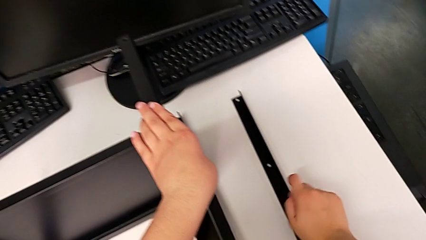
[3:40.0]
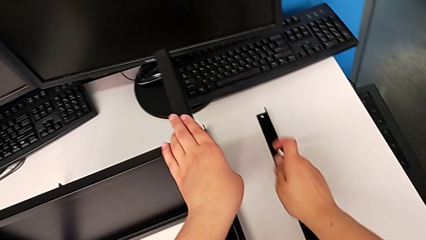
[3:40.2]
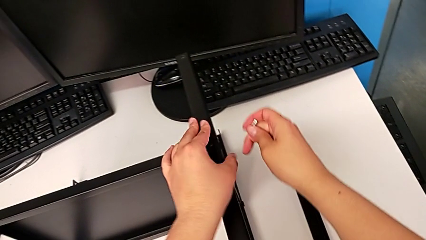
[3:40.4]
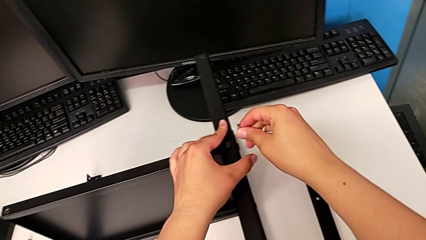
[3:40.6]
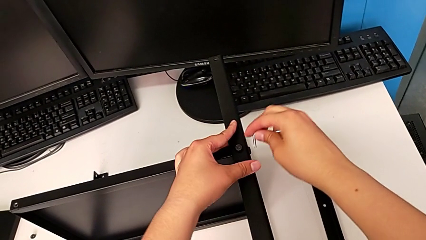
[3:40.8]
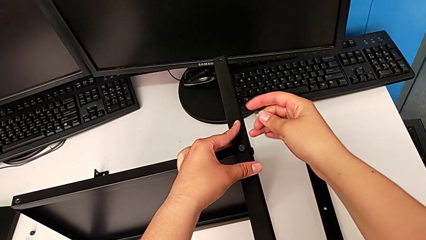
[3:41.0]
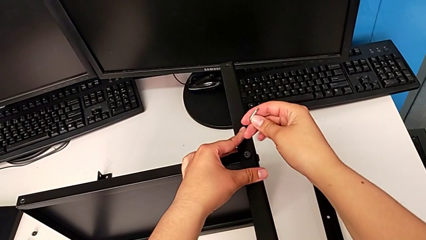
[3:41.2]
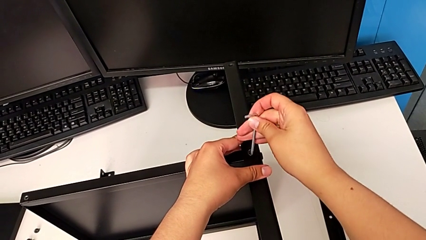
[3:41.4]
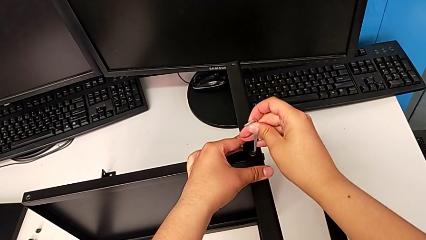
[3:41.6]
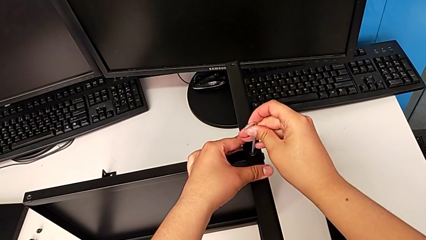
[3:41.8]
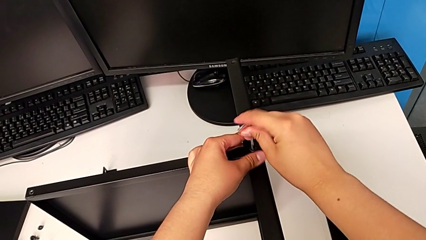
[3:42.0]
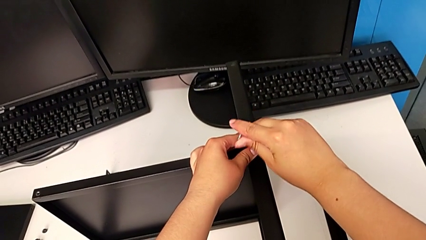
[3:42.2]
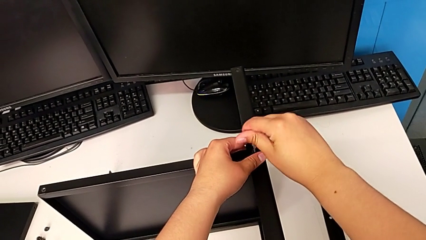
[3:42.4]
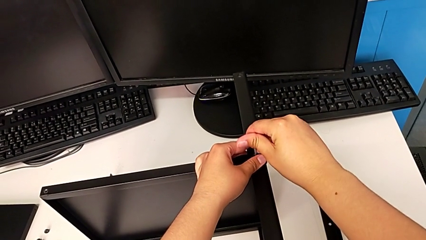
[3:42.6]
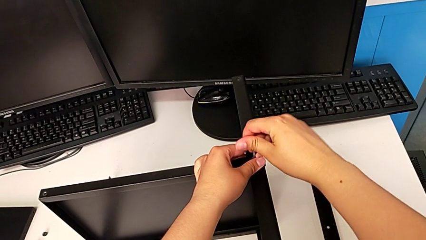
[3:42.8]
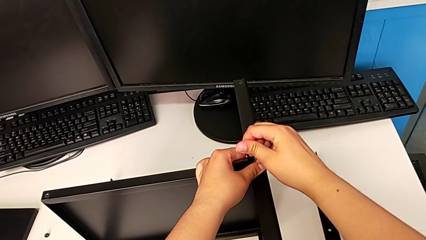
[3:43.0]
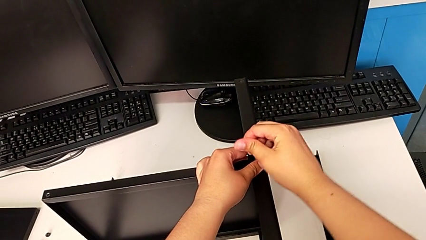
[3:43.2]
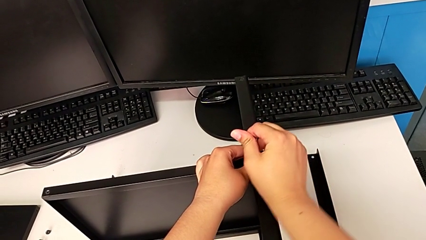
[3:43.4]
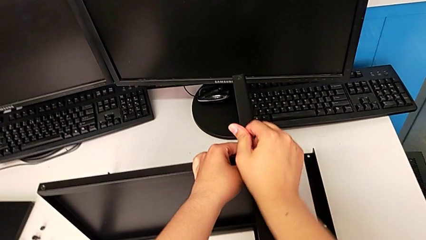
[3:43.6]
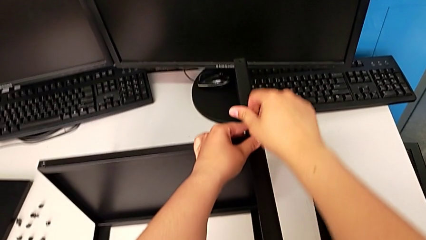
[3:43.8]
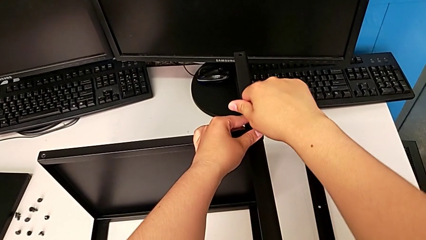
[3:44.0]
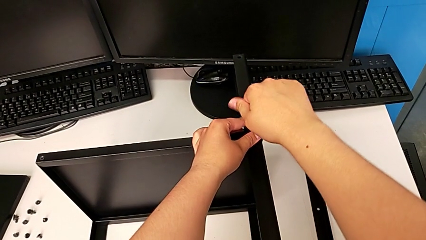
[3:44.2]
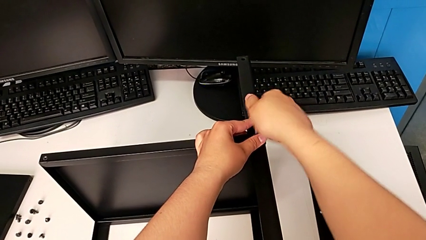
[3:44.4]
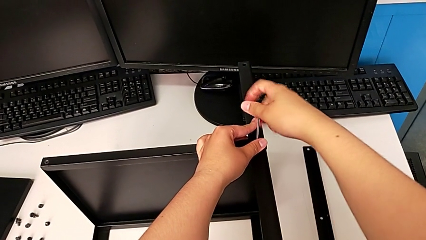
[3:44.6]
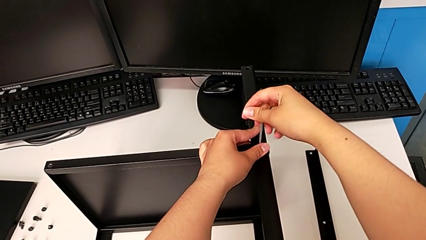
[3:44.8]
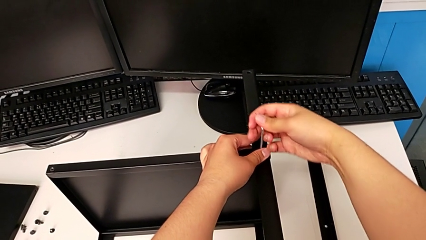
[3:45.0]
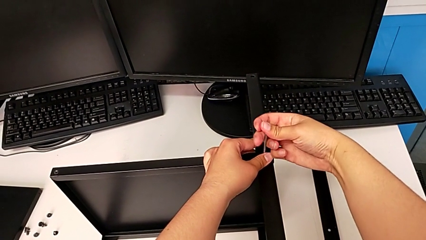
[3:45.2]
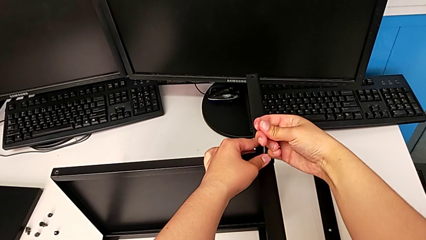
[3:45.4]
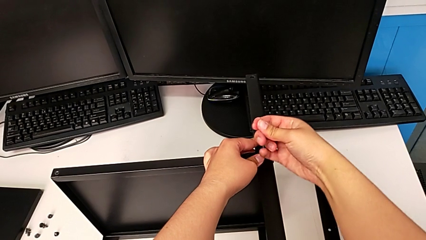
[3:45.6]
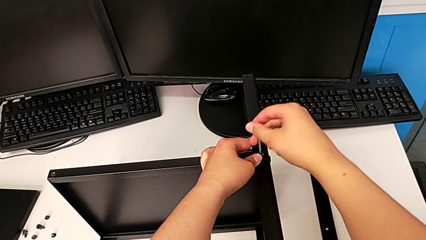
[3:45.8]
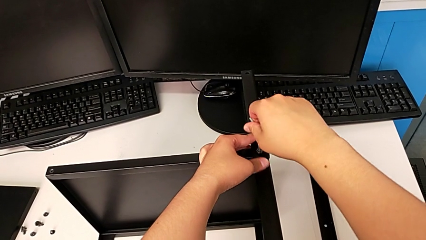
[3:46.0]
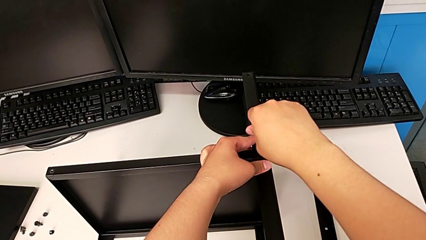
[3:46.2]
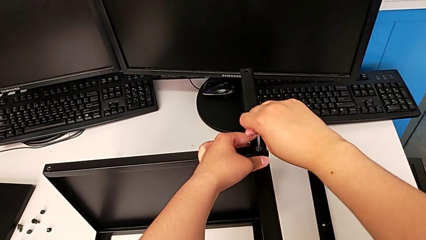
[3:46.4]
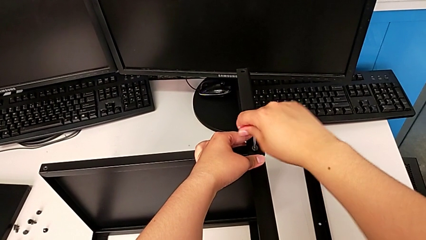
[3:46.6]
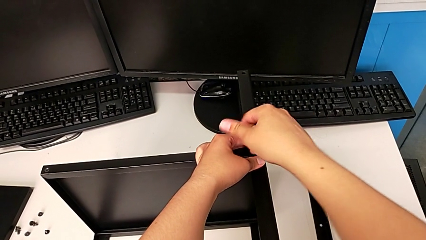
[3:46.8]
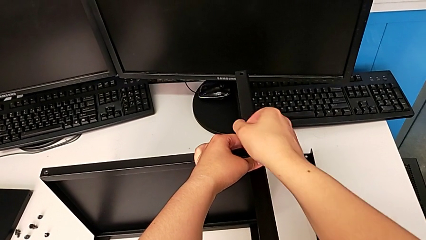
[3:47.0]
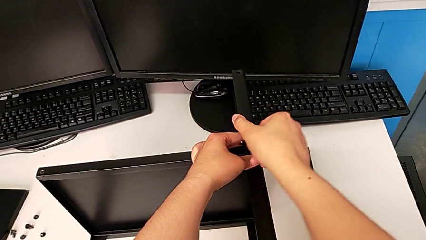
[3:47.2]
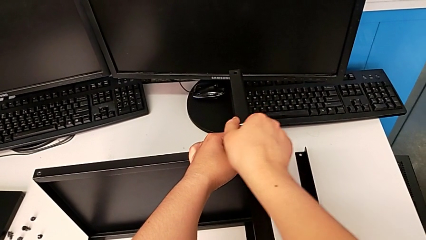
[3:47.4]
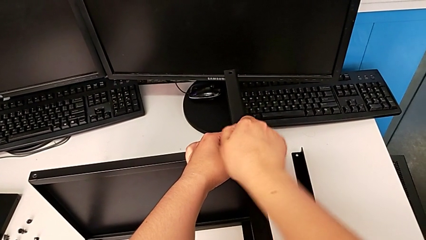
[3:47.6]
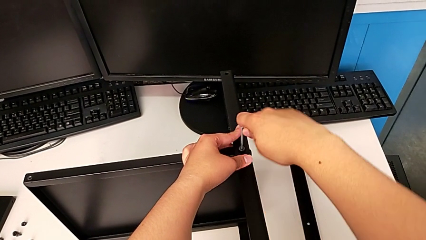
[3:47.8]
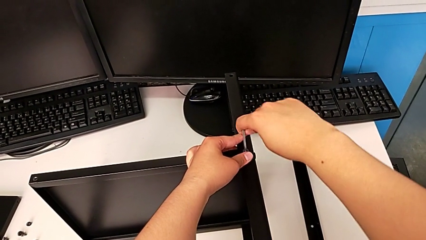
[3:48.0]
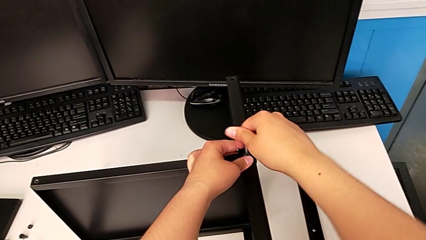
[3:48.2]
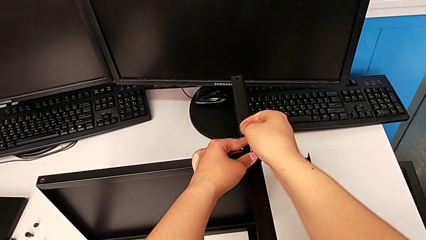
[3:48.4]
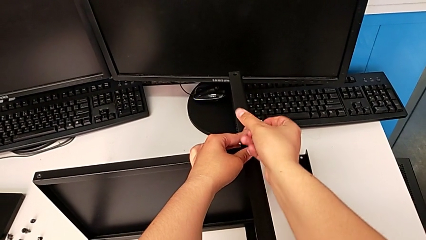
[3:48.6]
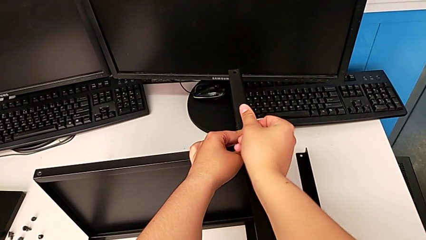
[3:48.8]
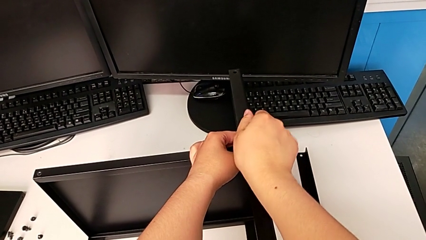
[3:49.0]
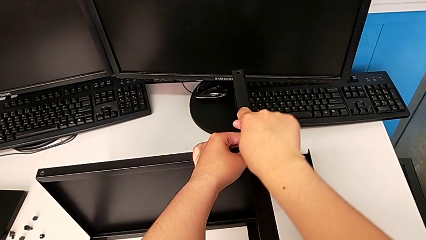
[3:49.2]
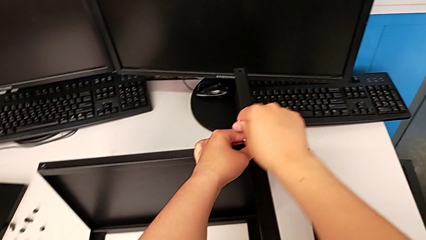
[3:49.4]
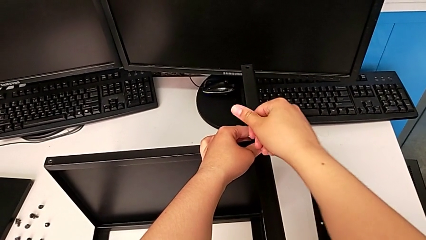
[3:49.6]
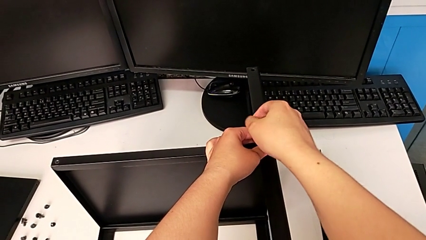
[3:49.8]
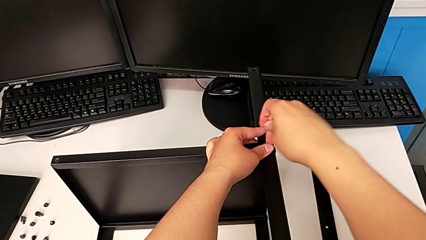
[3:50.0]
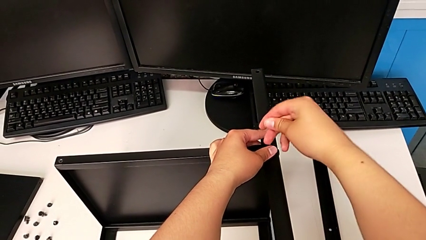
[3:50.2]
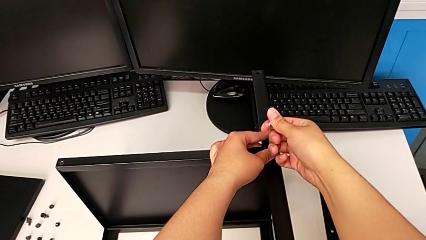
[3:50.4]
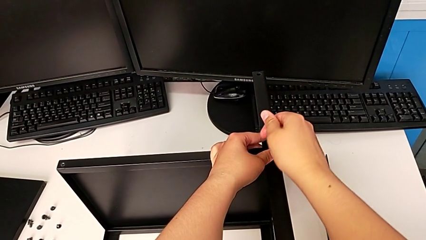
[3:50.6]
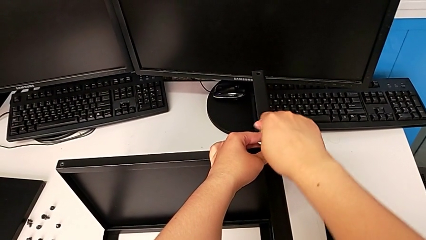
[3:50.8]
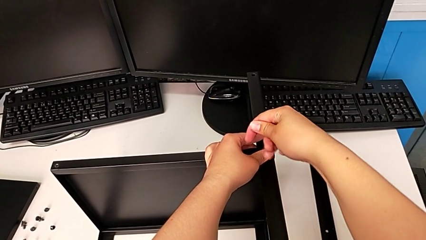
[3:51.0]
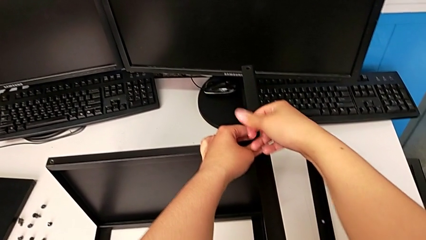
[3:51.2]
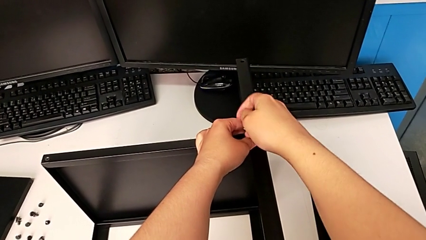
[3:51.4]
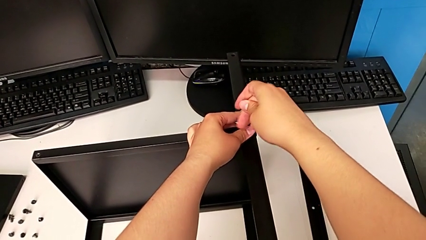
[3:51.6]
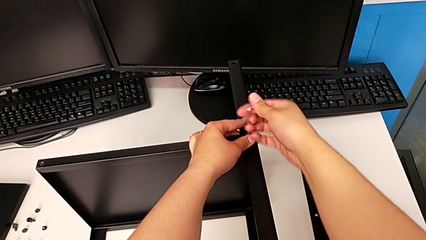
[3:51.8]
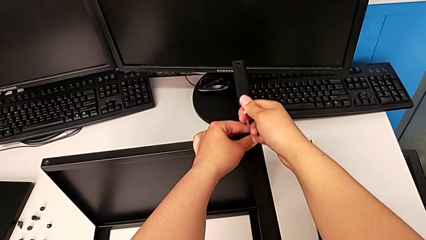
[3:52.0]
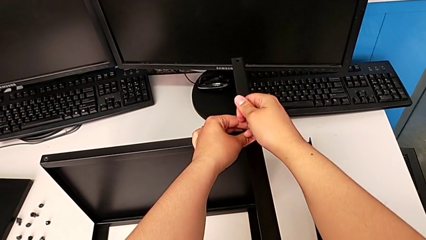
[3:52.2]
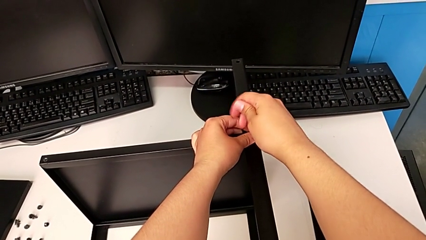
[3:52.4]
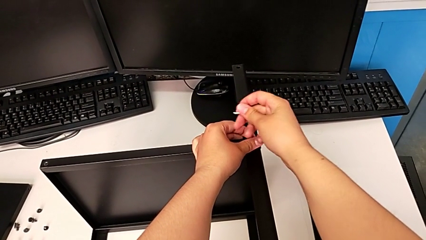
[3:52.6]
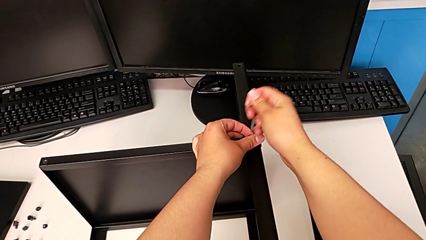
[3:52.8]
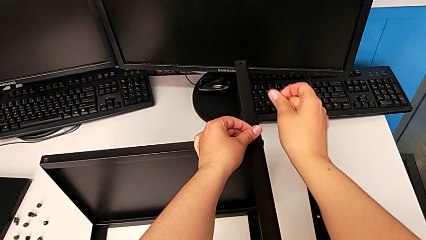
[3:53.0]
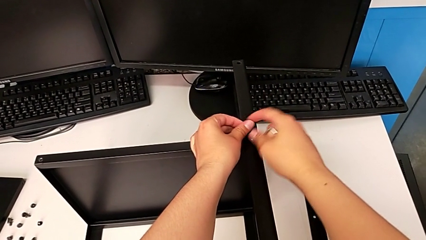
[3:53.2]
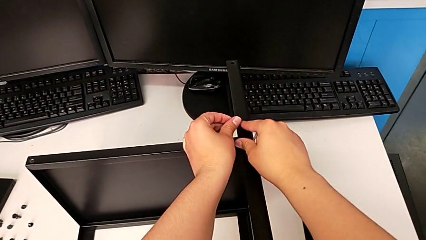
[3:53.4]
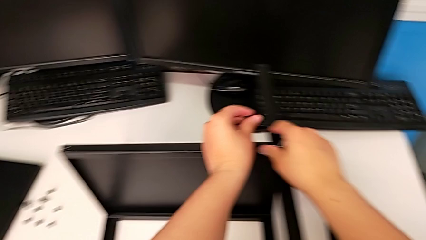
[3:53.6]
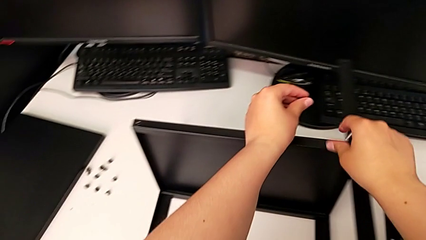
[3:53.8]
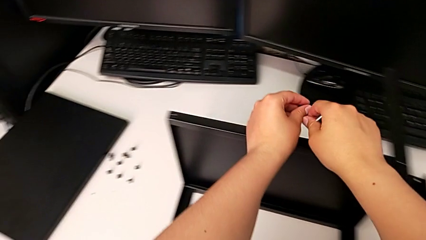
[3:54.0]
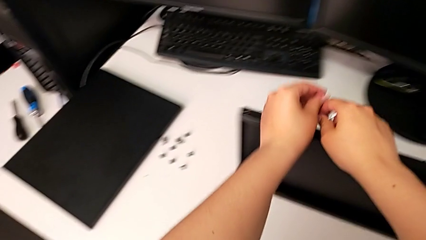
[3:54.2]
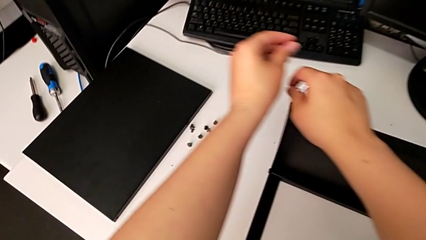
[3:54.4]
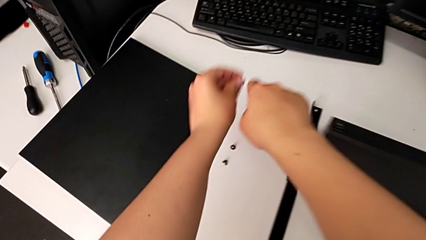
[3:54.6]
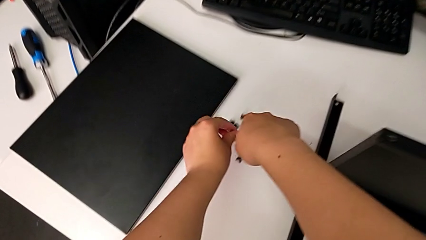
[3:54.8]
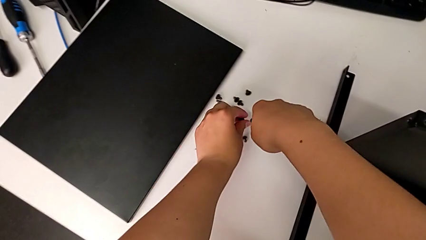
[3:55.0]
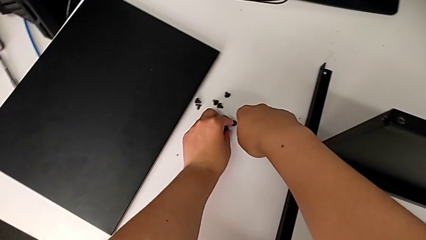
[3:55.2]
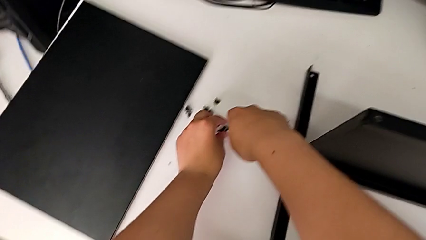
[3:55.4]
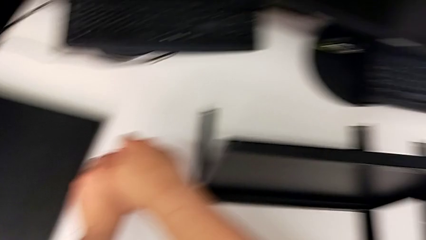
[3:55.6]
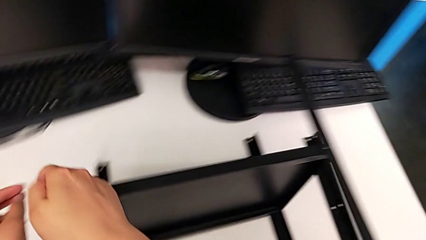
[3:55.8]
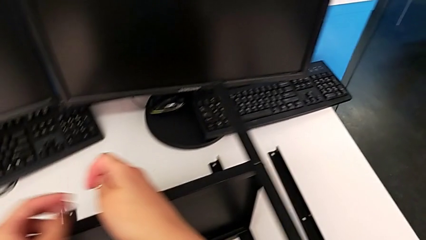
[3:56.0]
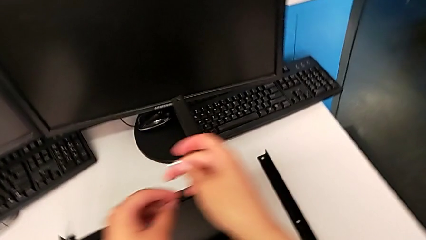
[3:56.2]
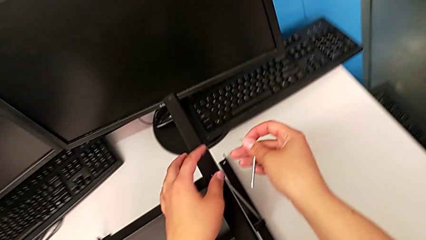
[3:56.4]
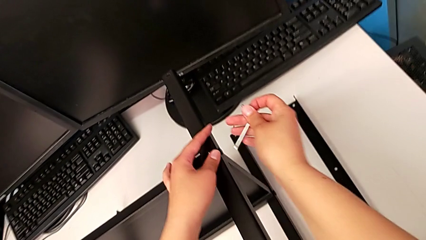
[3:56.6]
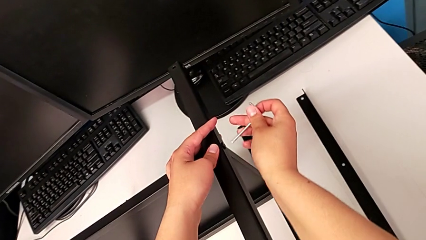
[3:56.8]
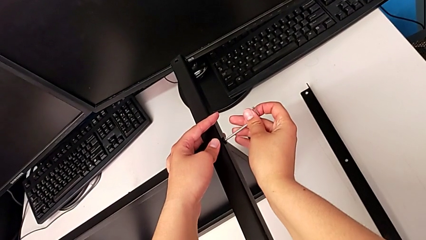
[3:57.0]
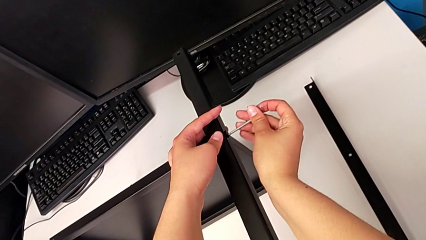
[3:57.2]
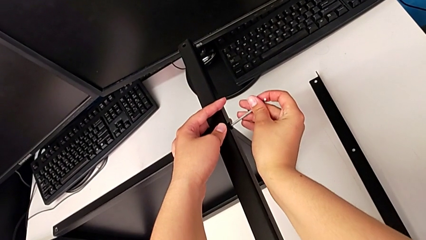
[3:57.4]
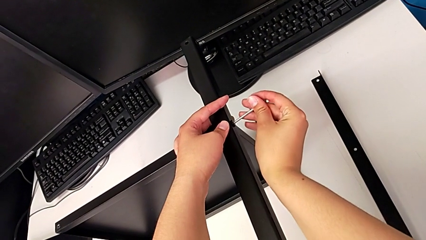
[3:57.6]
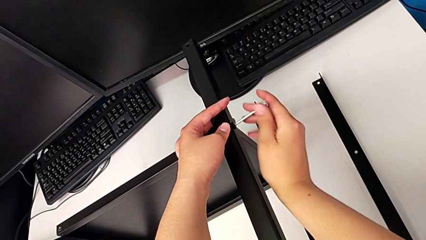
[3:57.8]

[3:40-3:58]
The camera wearer is disassembling the second leg of the shelf. They insert the Allen wrench, unscrew the hex socket head, withdraw the Allen wrench with the right hand, disassemble the hex socket head with the left hand, place the hex socket head and insert the Allen wrench.
